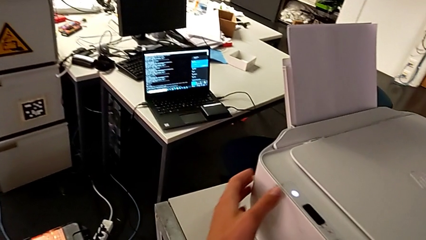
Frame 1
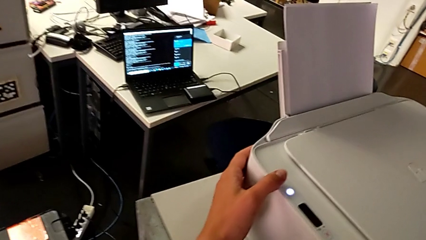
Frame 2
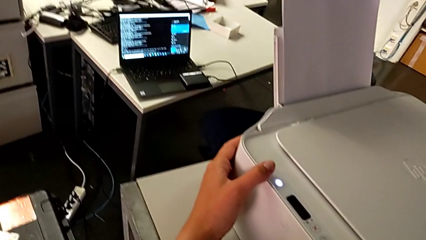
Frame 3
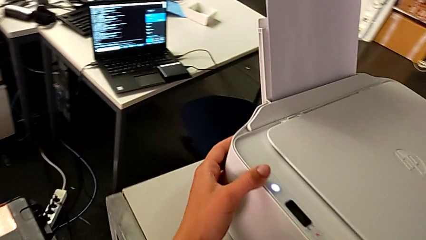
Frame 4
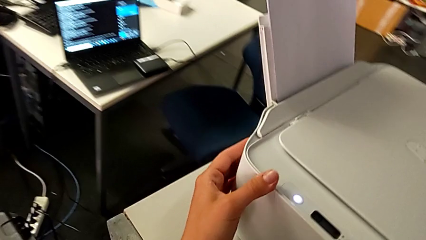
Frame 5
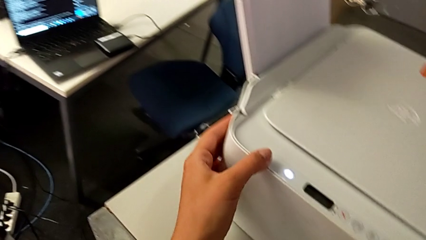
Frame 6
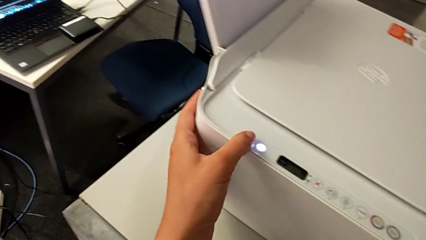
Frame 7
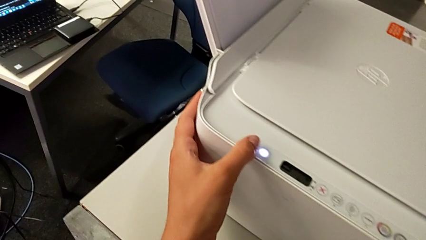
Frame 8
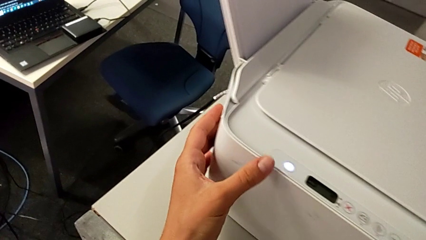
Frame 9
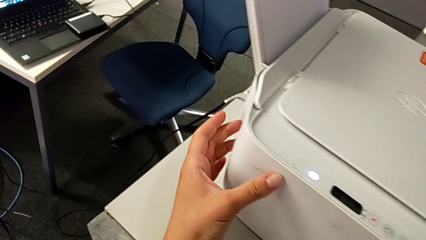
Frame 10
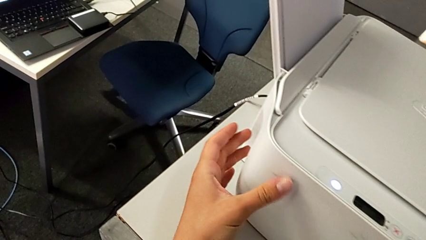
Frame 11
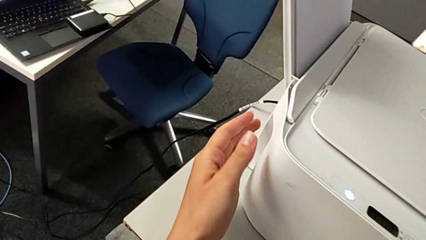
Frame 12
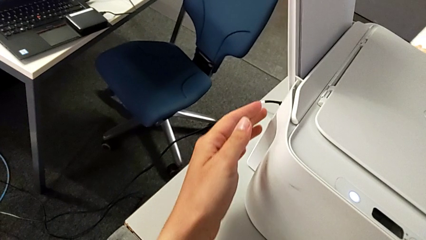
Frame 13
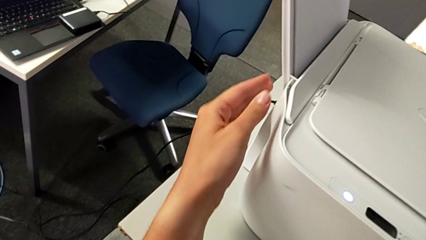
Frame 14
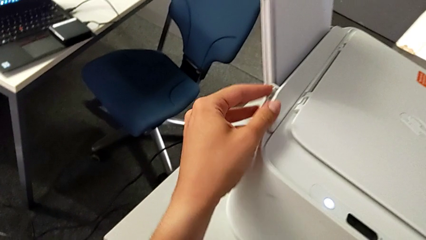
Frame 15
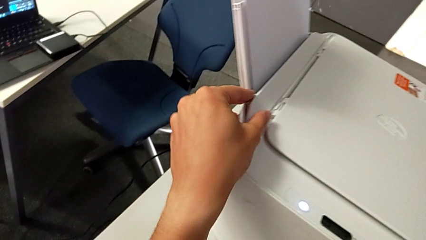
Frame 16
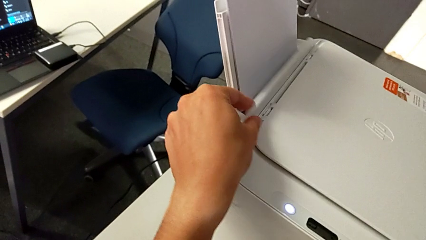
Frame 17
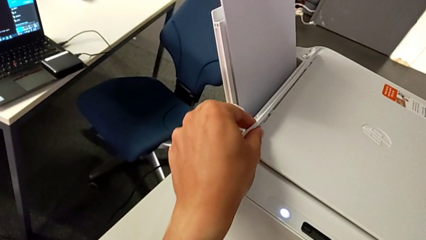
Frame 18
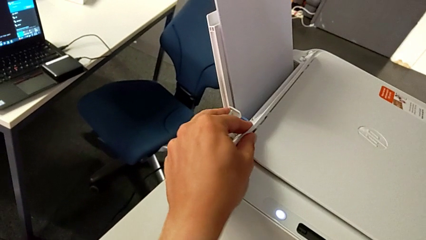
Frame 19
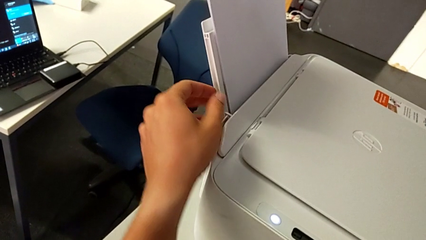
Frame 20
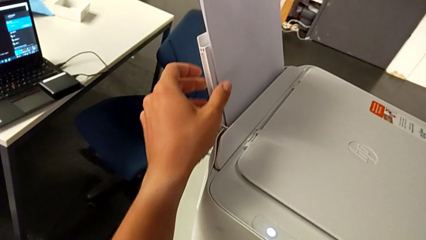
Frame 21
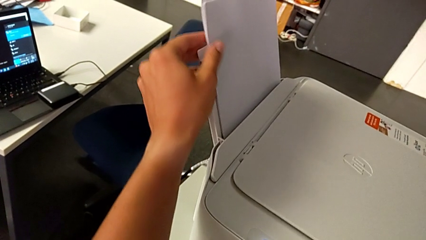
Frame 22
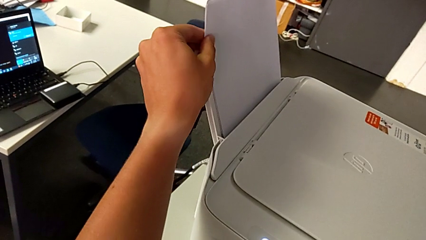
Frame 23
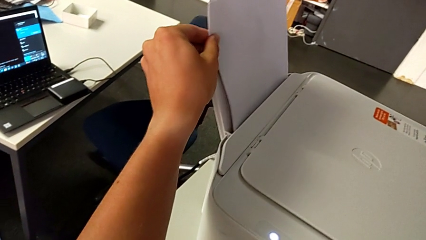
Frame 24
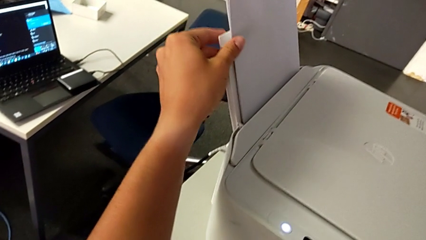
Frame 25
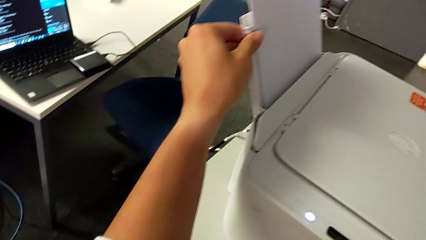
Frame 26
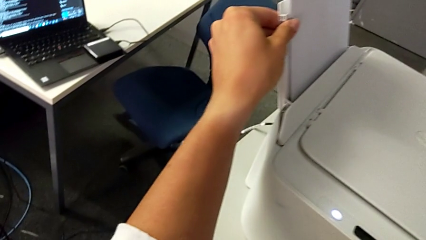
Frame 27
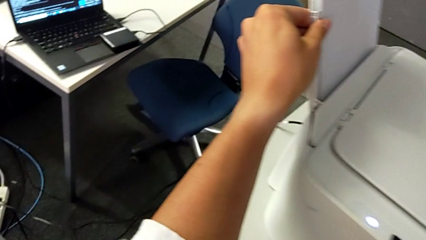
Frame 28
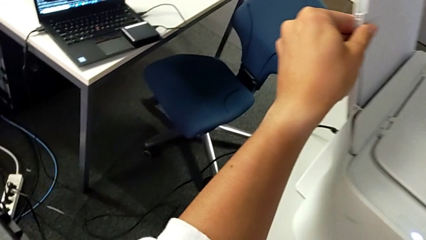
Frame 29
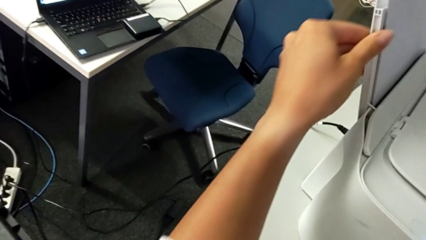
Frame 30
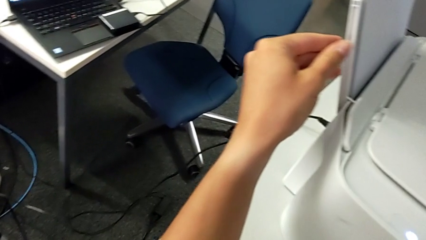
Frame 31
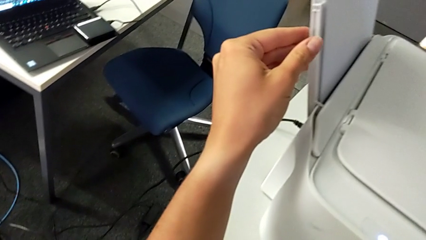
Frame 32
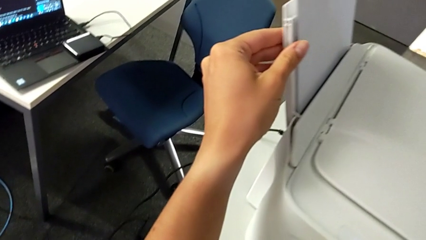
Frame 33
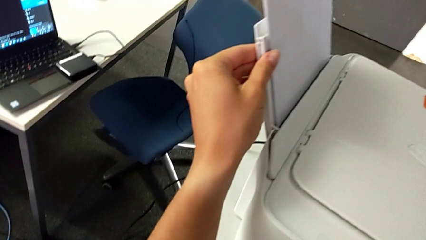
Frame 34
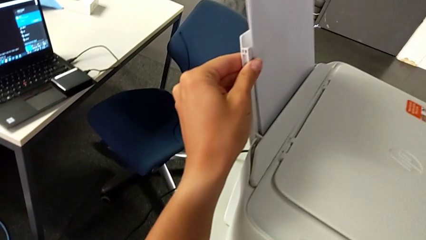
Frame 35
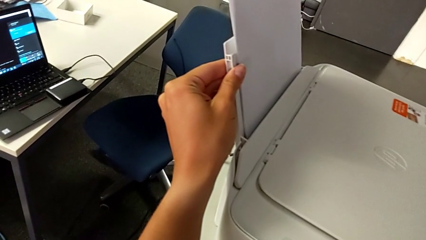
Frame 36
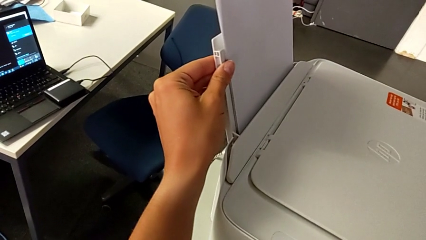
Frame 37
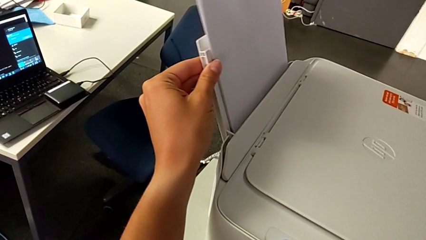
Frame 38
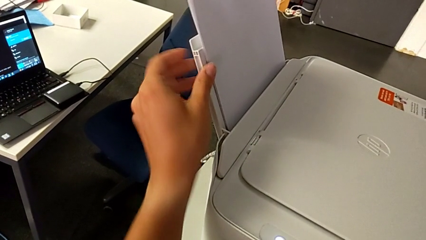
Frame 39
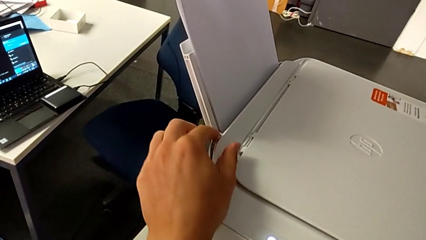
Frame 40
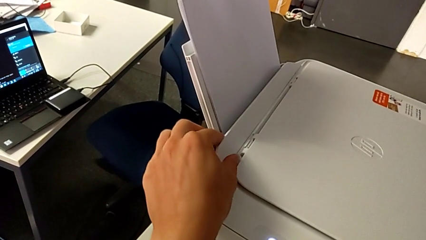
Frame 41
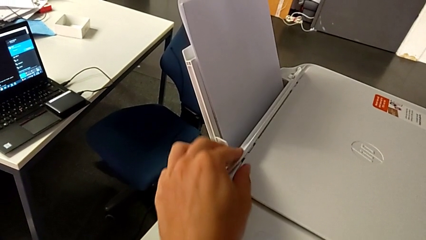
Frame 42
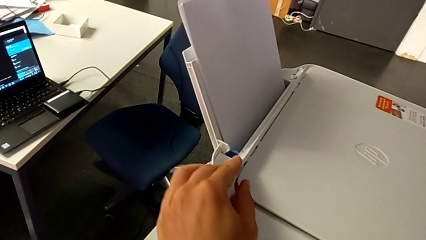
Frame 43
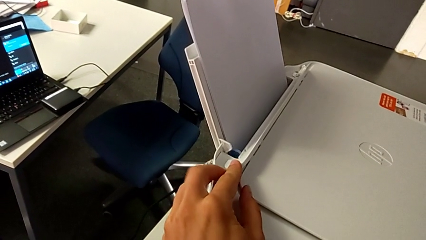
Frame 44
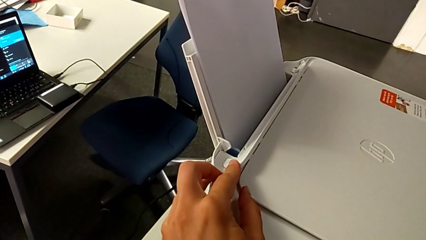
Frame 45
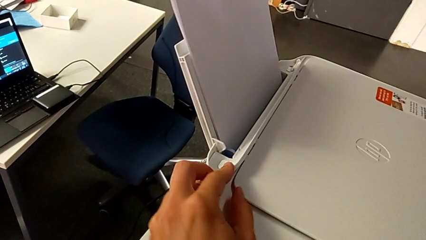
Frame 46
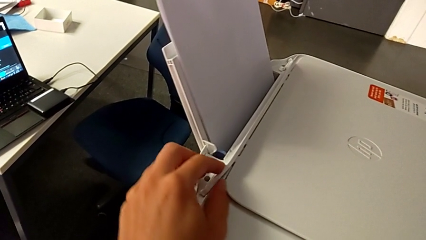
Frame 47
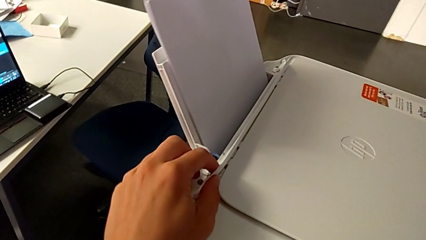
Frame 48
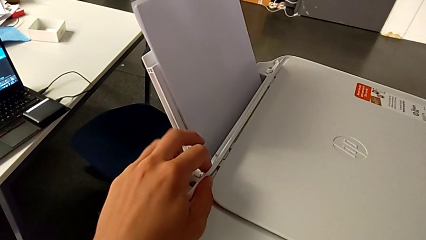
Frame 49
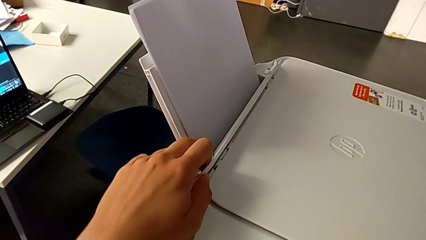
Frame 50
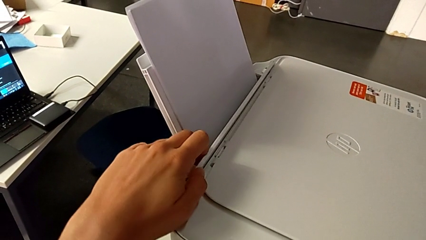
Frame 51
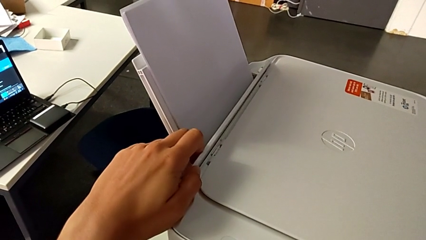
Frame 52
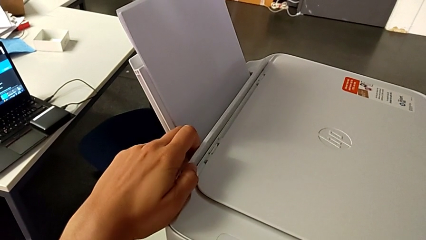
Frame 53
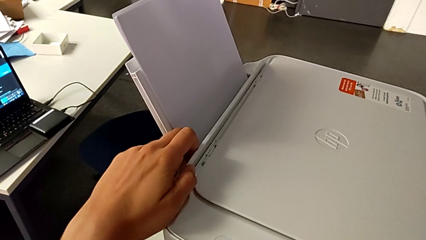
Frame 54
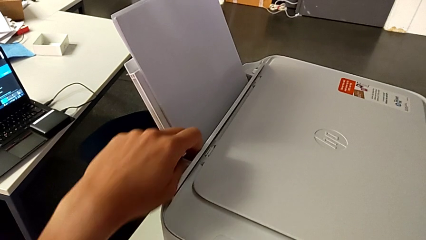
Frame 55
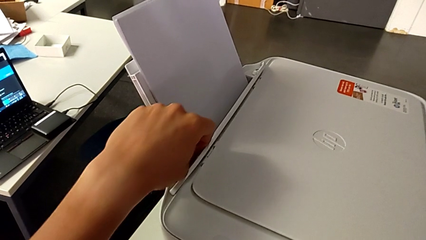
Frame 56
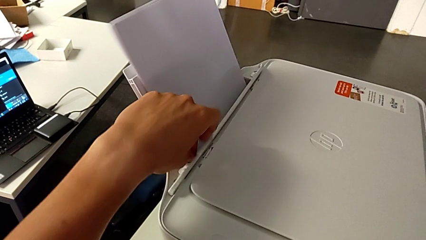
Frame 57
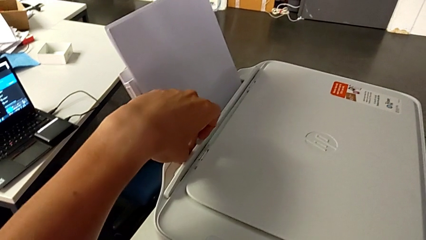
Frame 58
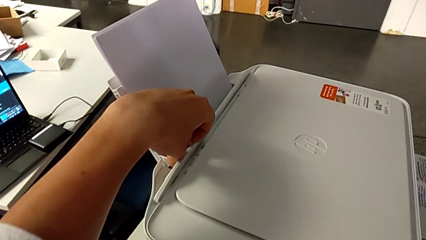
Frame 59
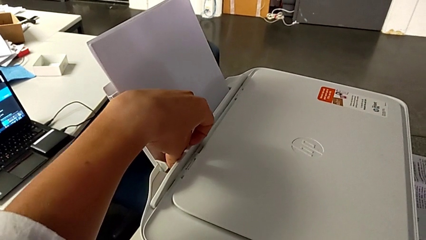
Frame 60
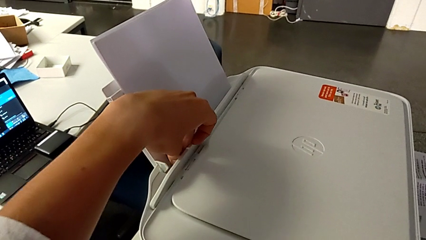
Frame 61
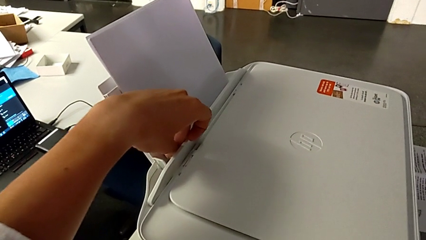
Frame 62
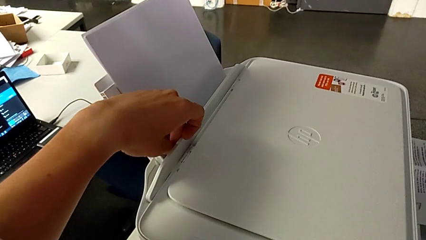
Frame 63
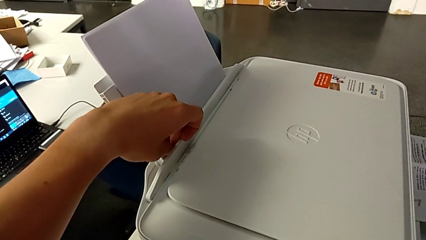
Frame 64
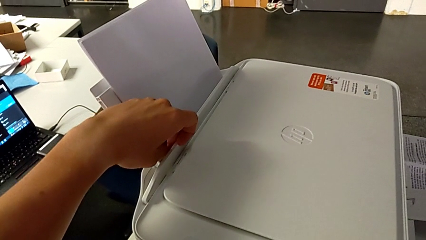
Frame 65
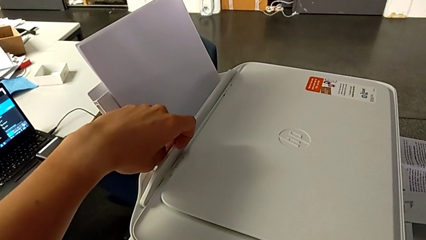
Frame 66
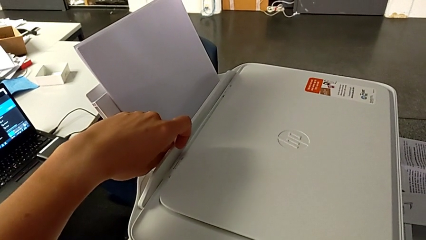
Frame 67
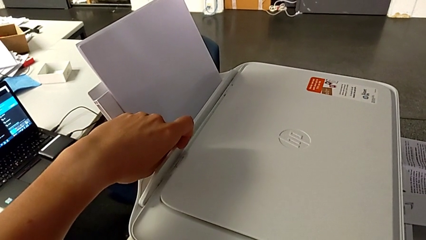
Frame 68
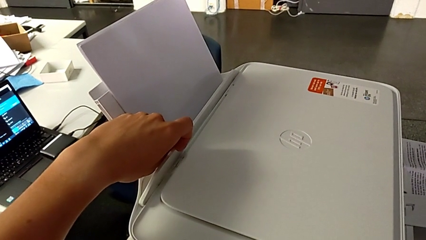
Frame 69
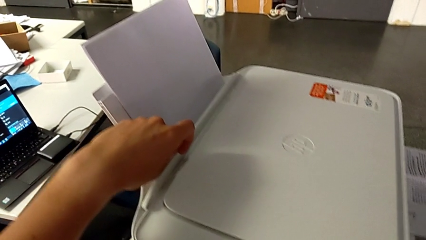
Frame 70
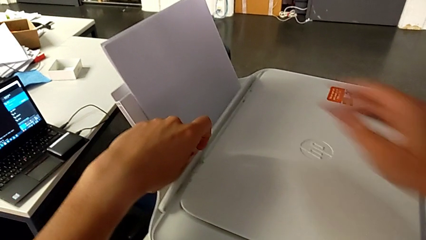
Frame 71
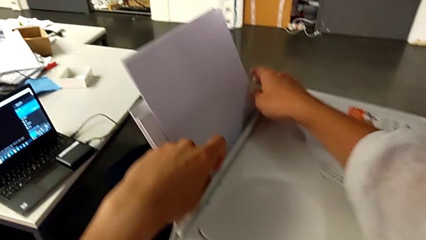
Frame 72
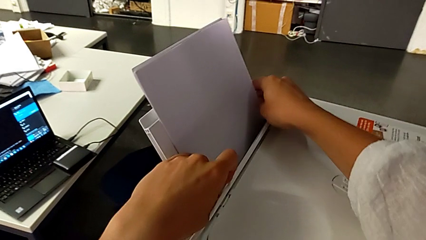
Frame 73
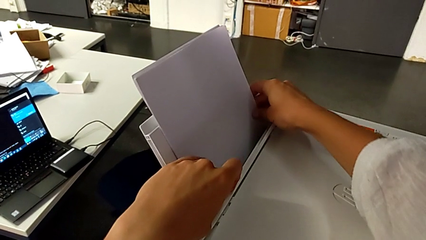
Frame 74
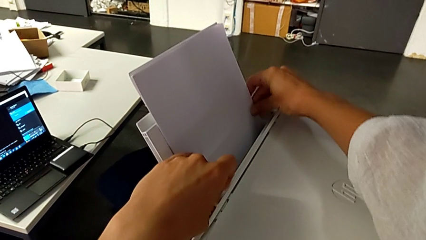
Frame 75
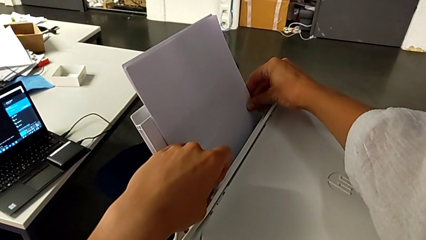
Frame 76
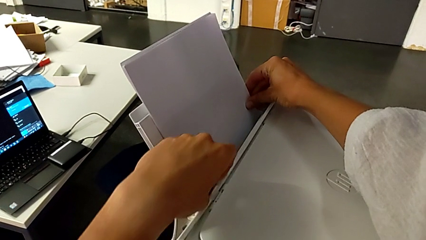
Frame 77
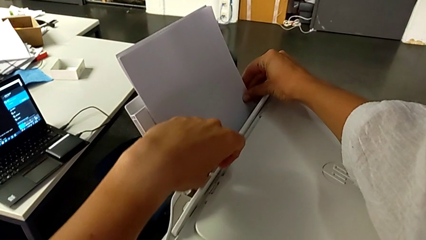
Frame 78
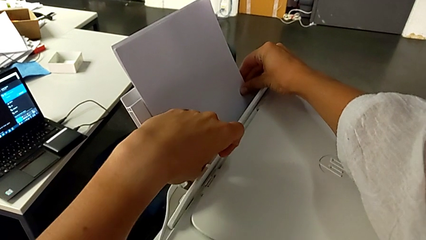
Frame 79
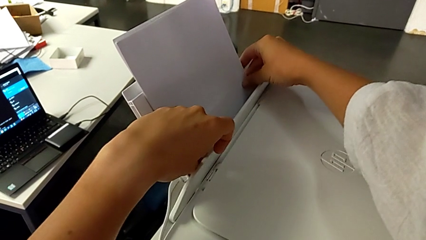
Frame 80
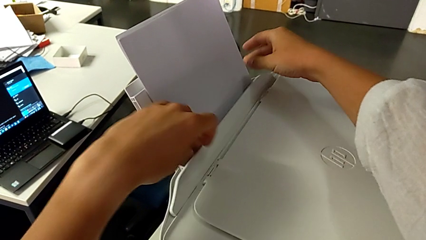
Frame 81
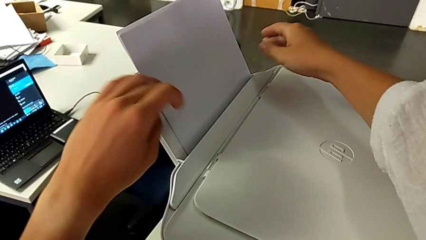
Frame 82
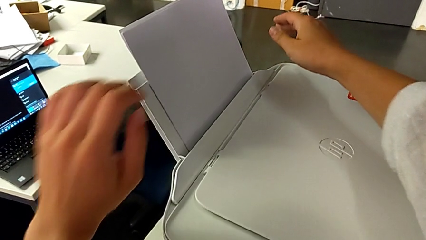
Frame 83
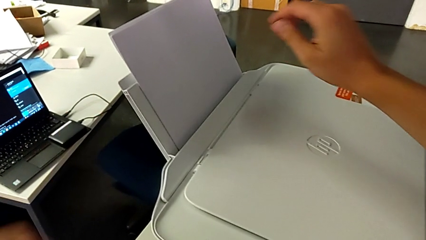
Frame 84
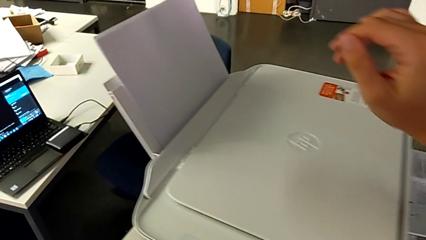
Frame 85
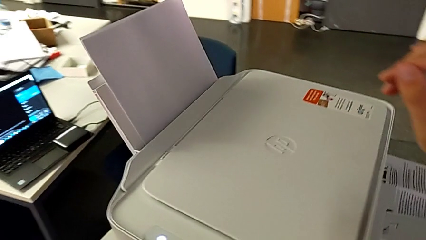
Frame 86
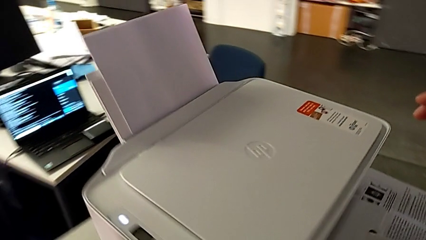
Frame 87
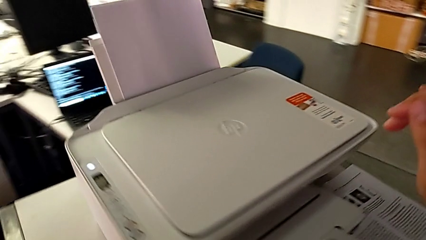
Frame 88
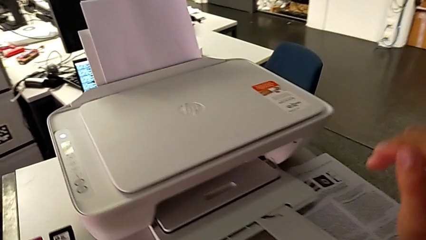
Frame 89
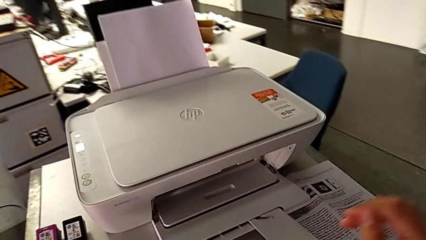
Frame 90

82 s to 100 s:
The camera wearer pushes the paper stand lock to the right side. They touch the paper tray, inspect it, align it and slide the tab.
